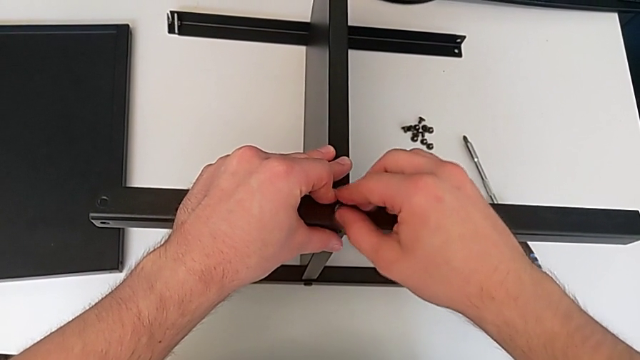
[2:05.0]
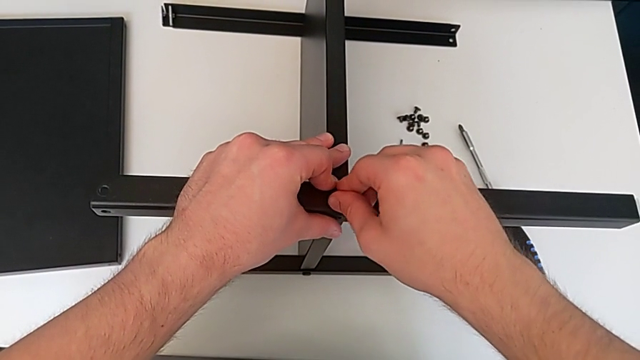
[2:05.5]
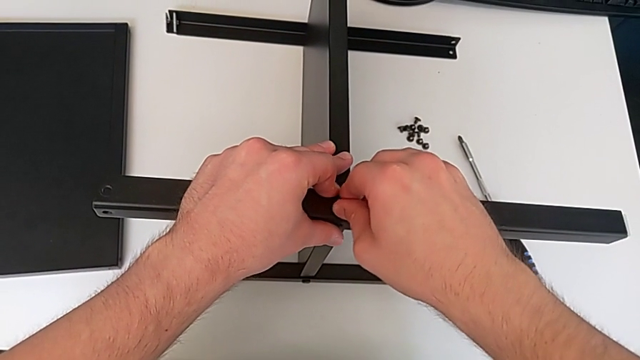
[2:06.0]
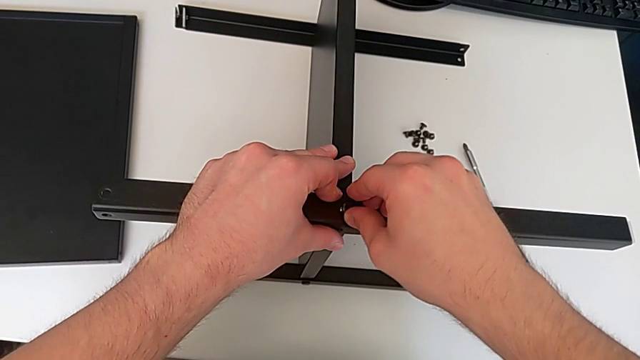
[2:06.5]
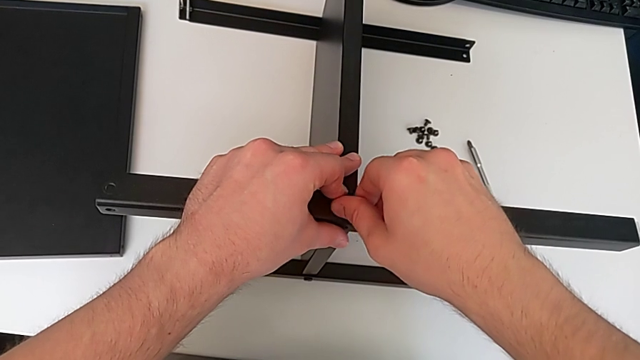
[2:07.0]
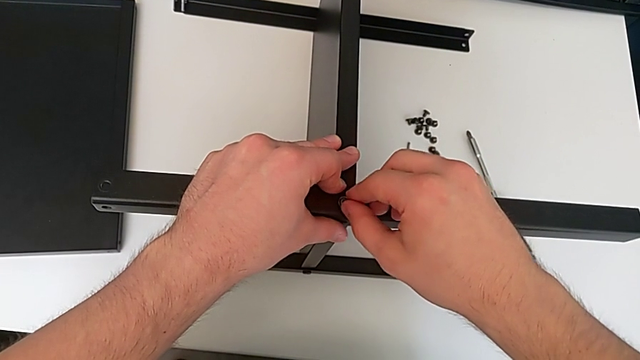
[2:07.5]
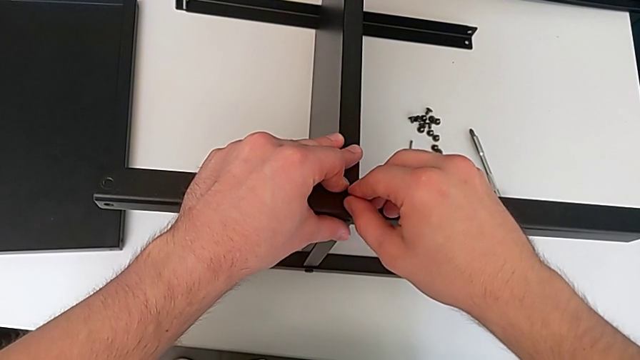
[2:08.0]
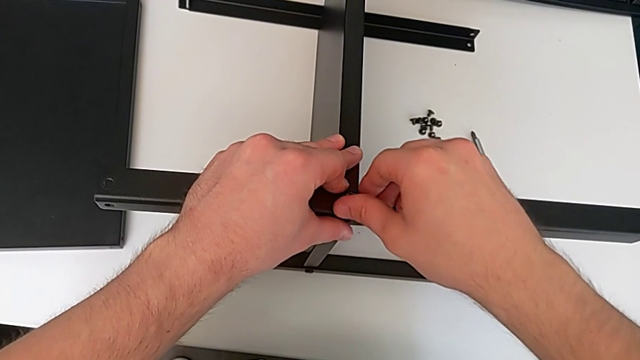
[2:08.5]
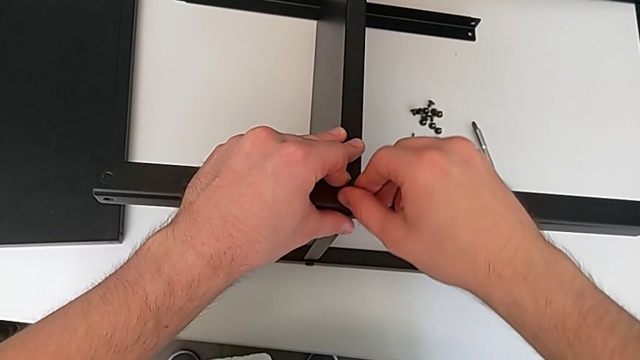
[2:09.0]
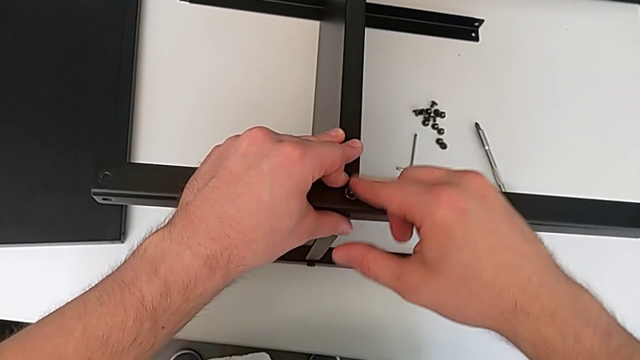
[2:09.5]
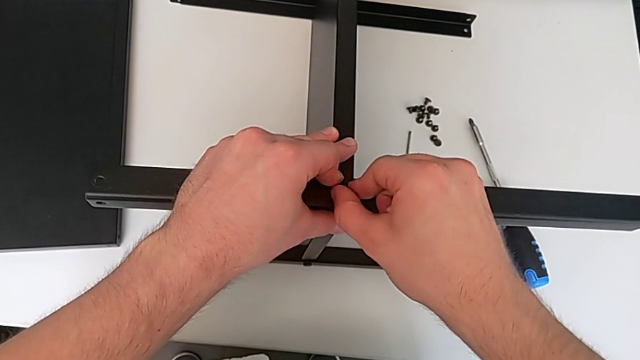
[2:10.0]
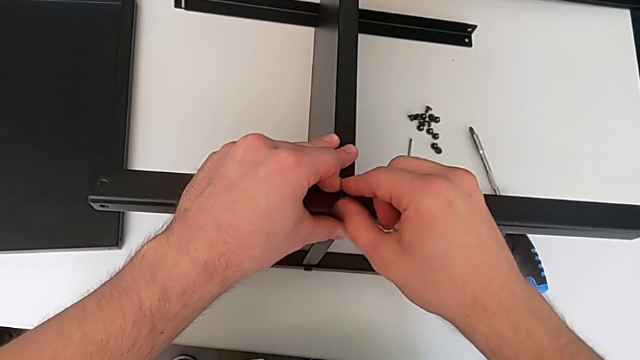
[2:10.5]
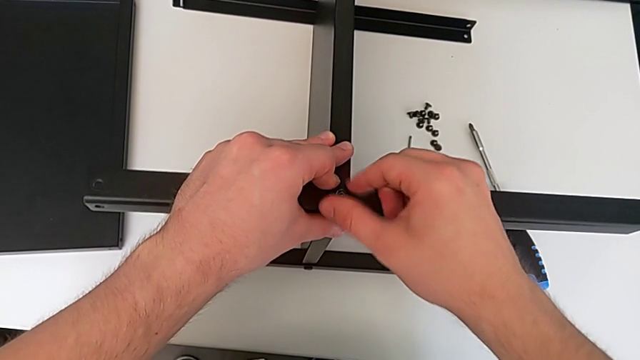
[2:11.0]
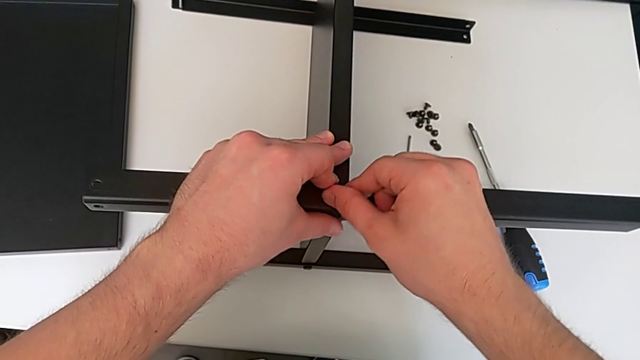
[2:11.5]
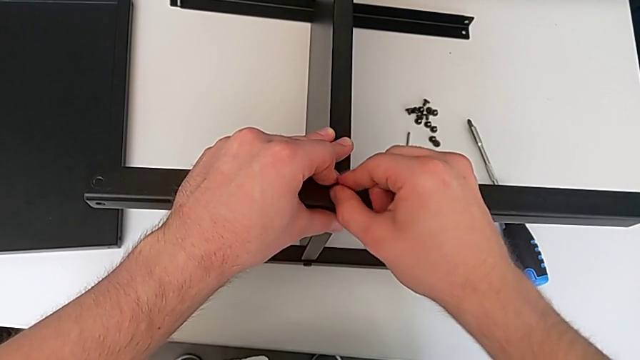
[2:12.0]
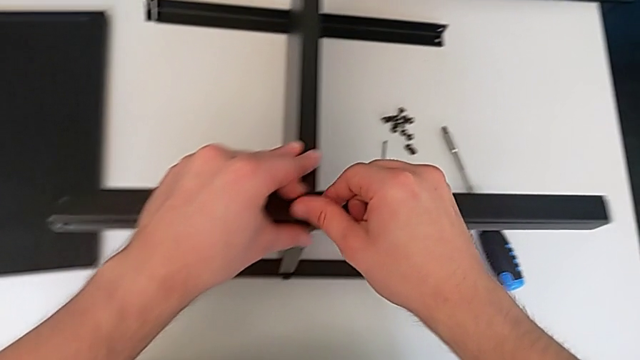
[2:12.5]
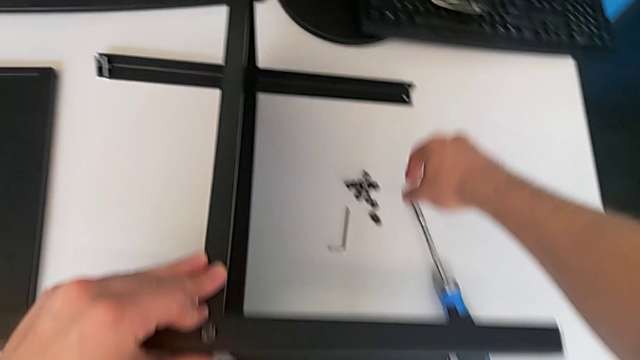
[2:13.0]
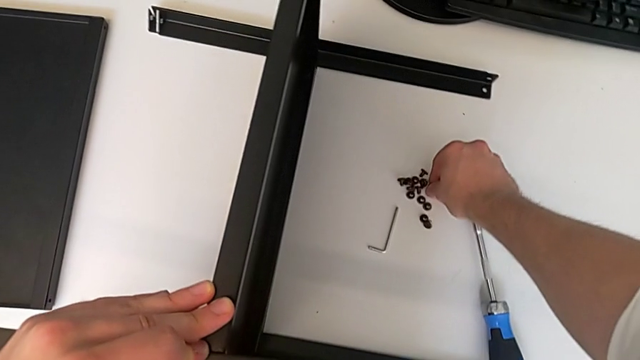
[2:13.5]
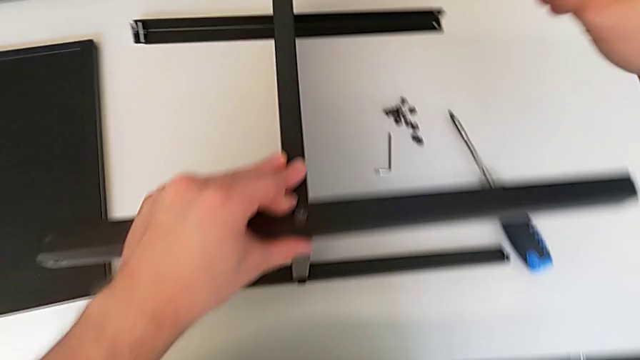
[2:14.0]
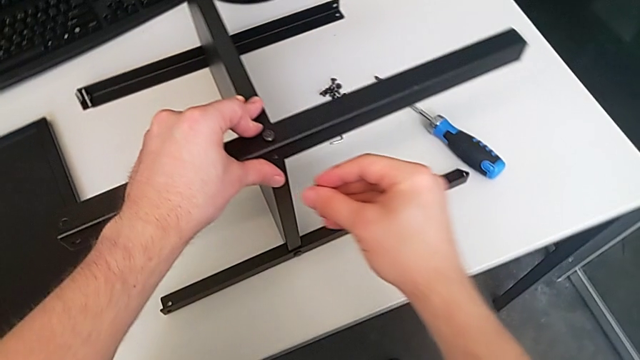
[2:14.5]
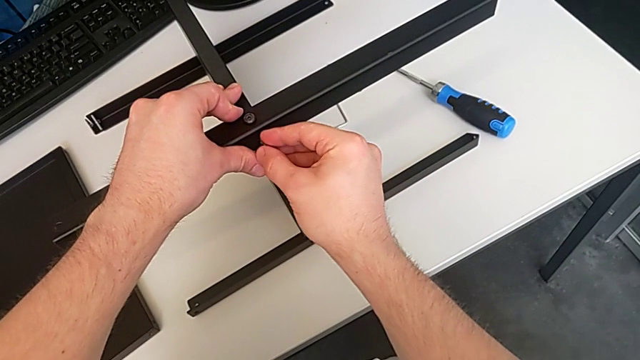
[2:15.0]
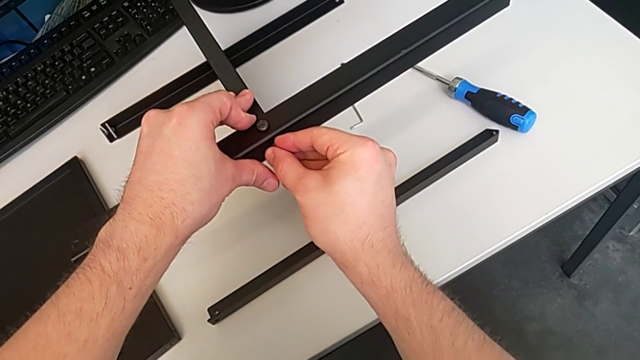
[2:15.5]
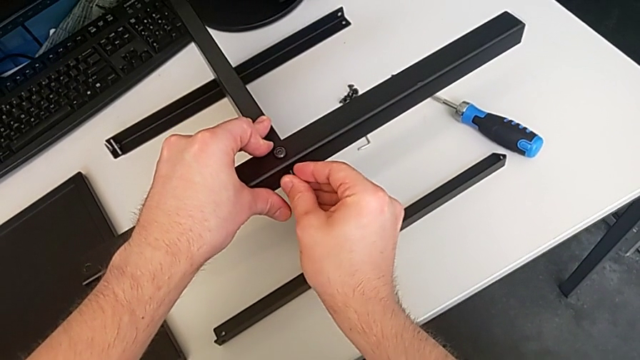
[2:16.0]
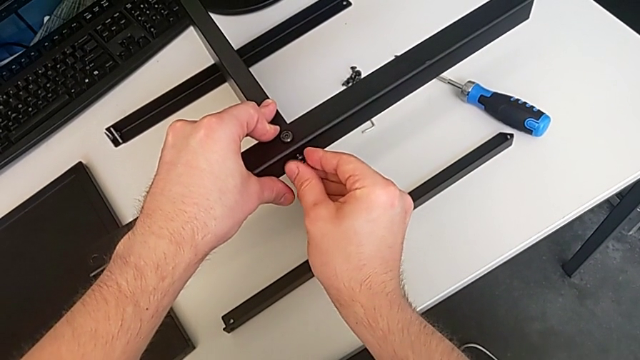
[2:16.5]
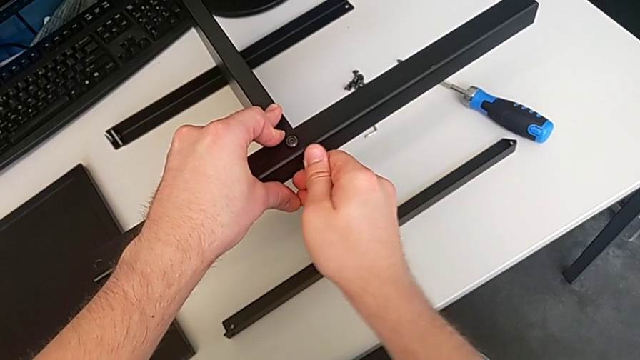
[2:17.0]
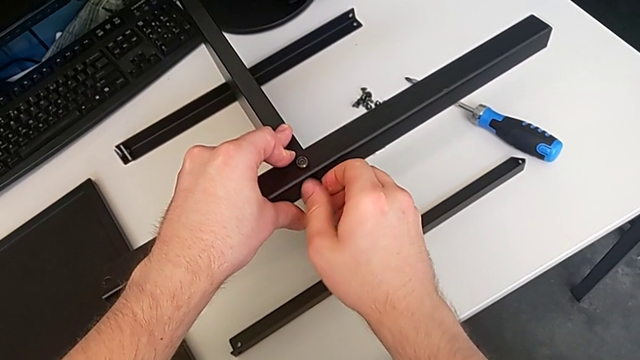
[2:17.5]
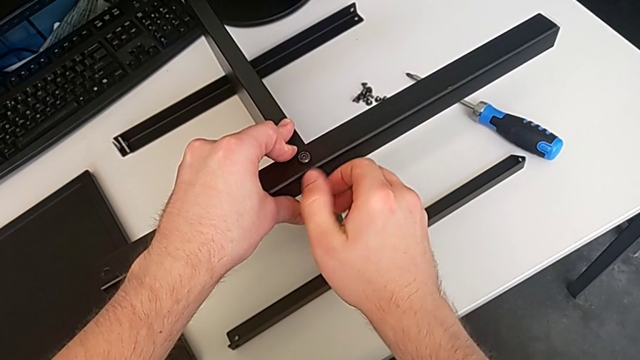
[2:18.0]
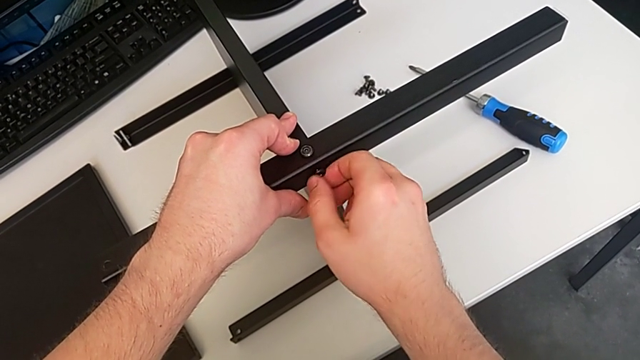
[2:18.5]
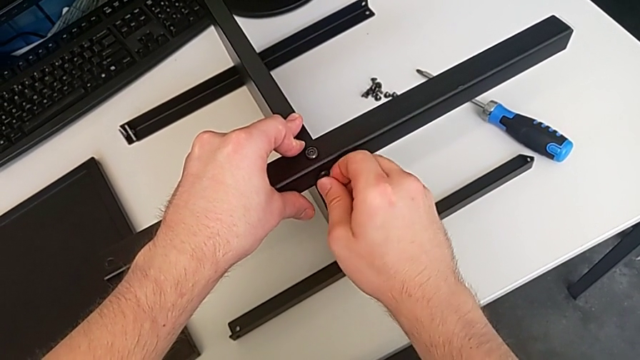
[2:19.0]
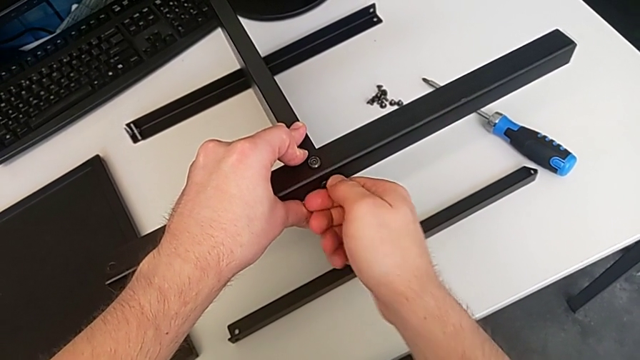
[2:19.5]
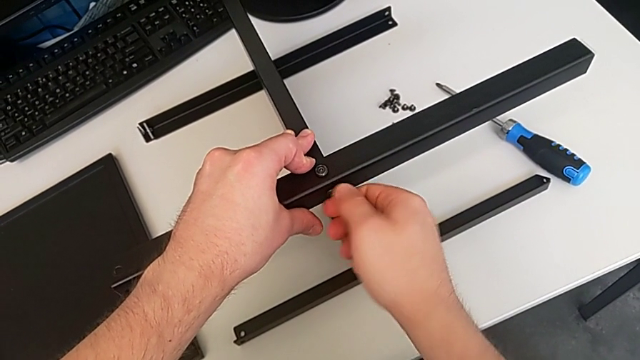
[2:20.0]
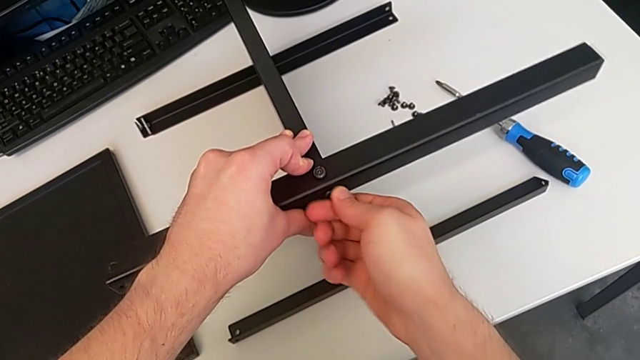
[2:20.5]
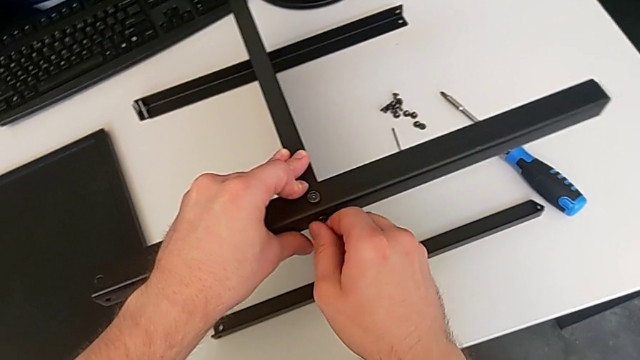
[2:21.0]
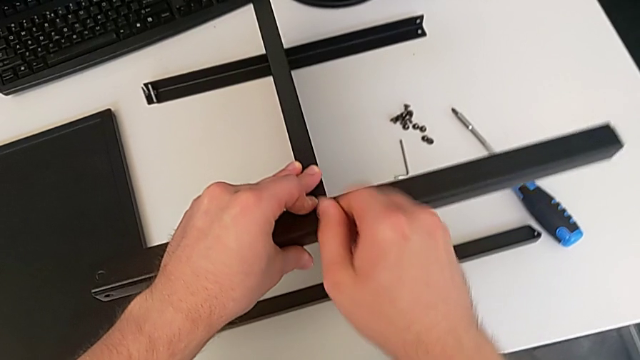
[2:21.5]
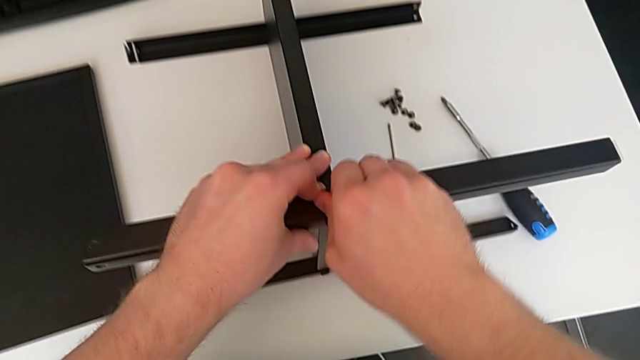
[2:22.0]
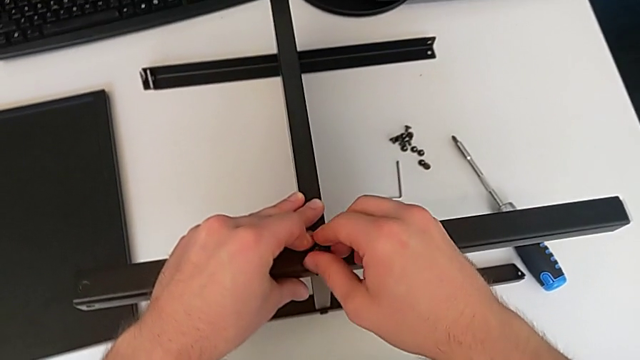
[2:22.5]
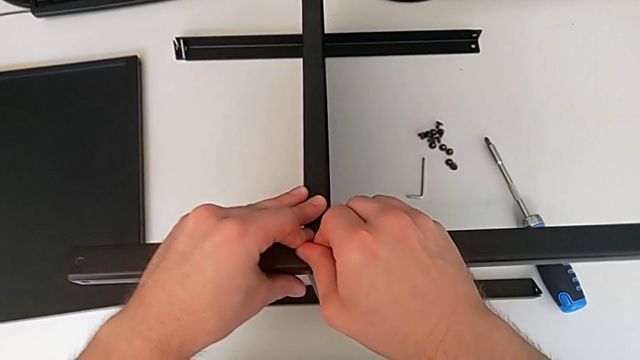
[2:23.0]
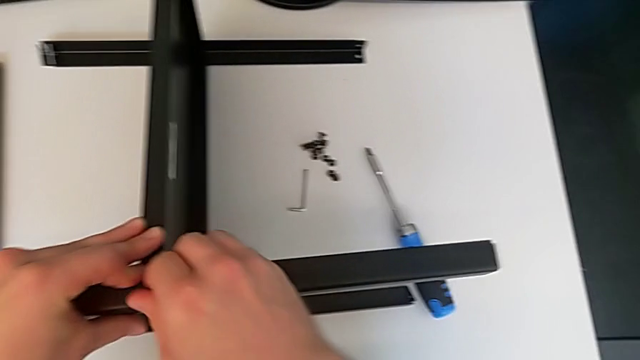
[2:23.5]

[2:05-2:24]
The camera wearer is screwing the second screw into one of the legs. They screw the third hex socket head, grab the fourth hex socket head, lift it, insert it, screw it and screw the hex socket head.

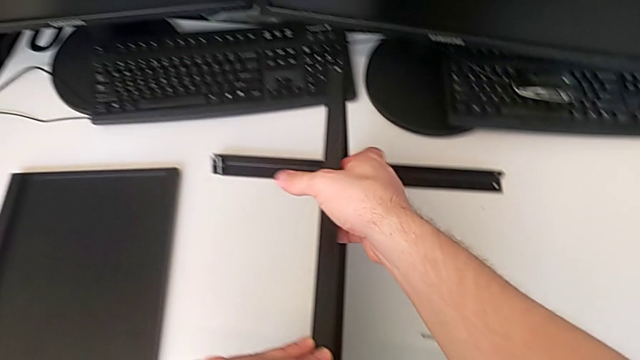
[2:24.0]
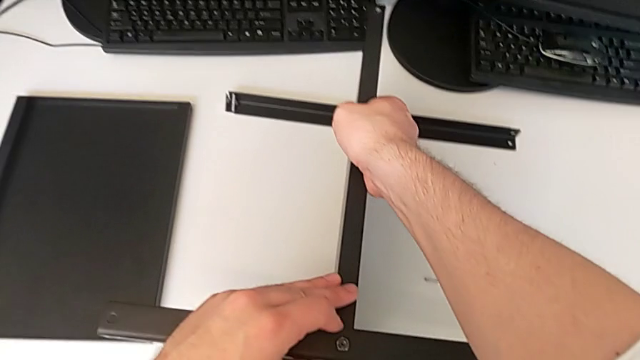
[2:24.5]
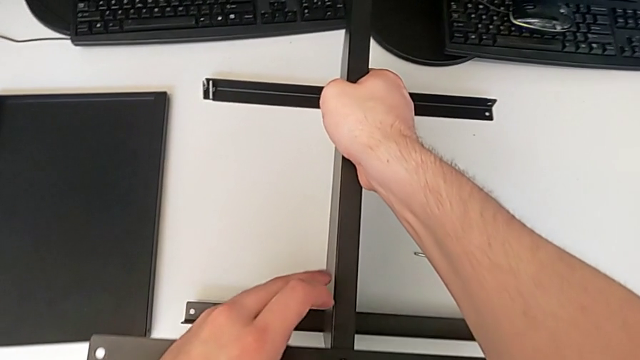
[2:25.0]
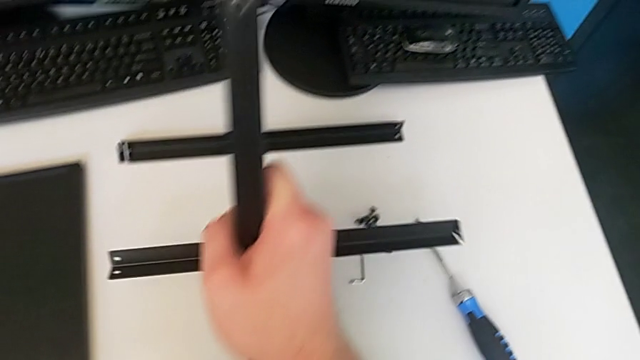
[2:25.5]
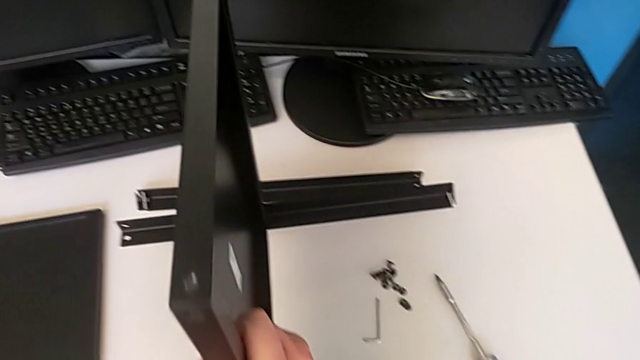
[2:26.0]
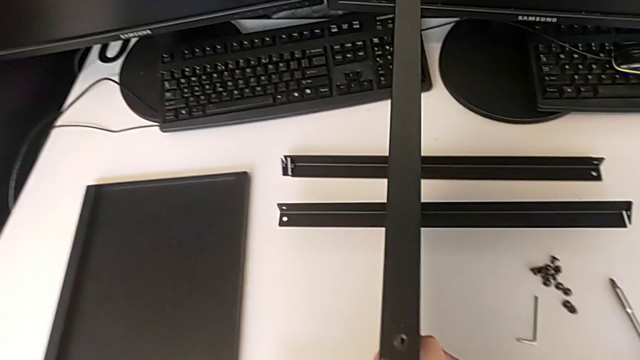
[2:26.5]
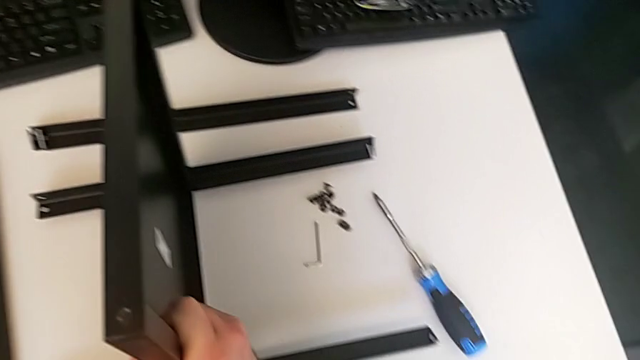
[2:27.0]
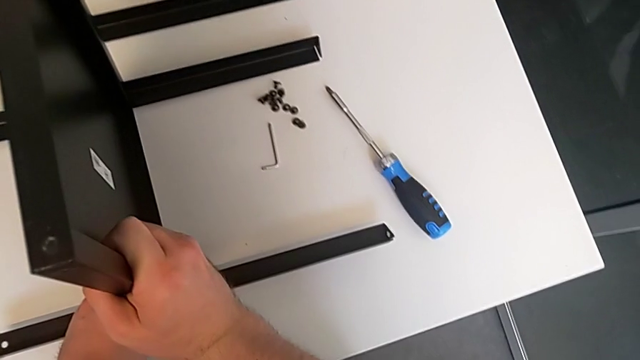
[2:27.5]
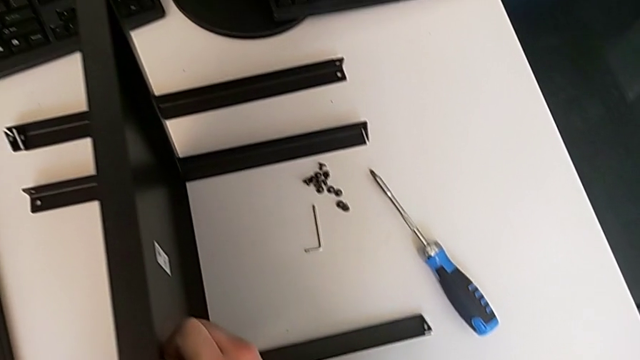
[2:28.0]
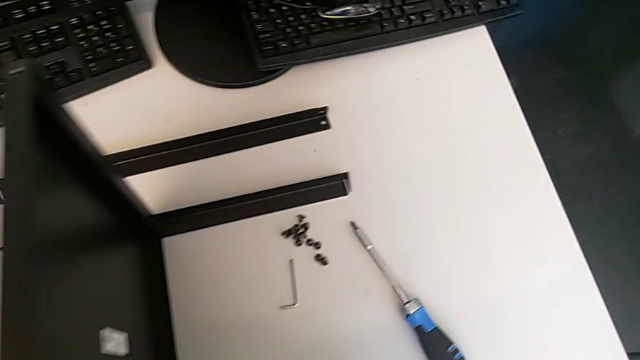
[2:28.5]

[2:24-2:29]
The camera wearer is screwing the third screw. They rotate the fourth hex socket head.
